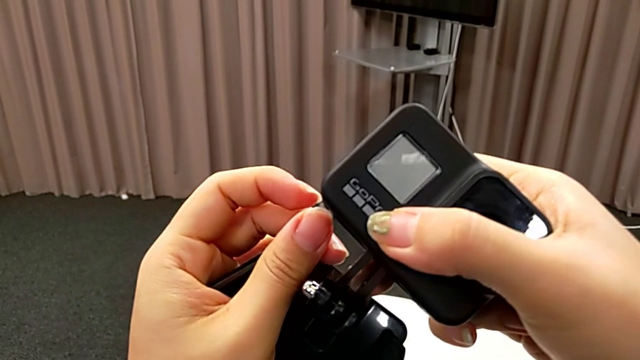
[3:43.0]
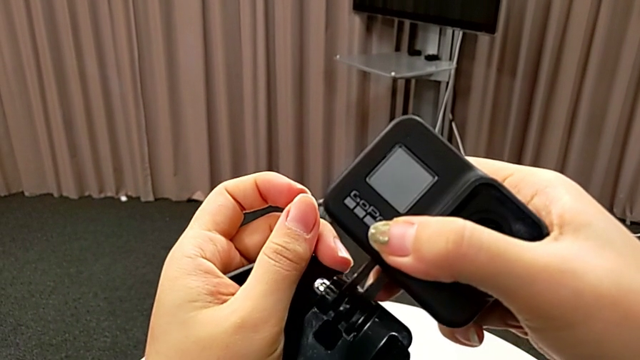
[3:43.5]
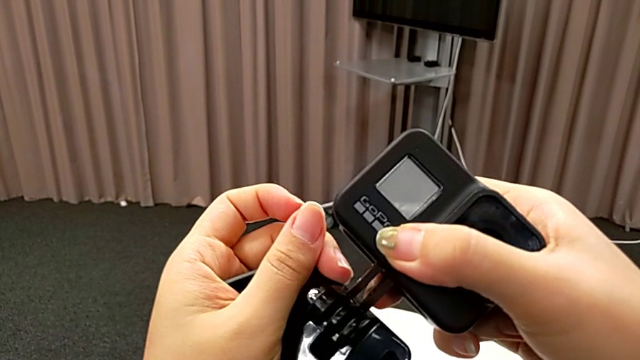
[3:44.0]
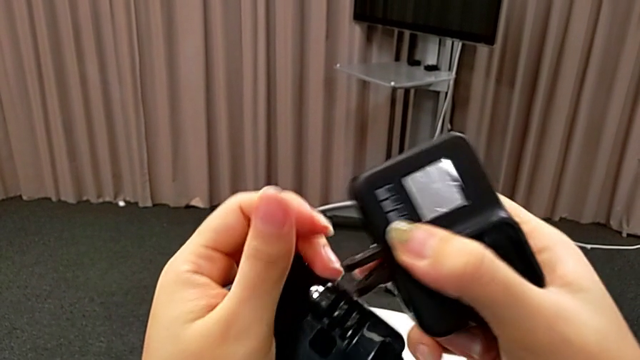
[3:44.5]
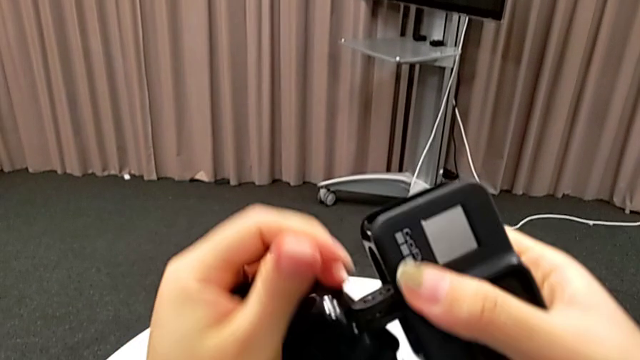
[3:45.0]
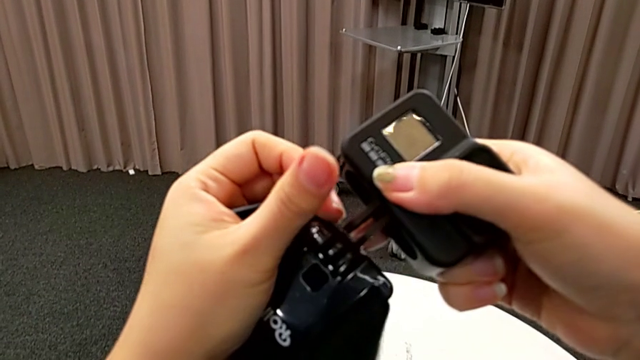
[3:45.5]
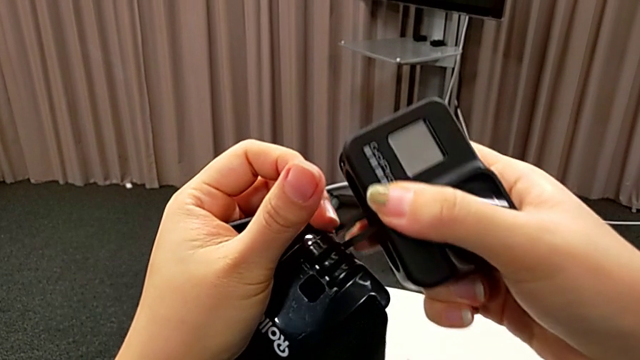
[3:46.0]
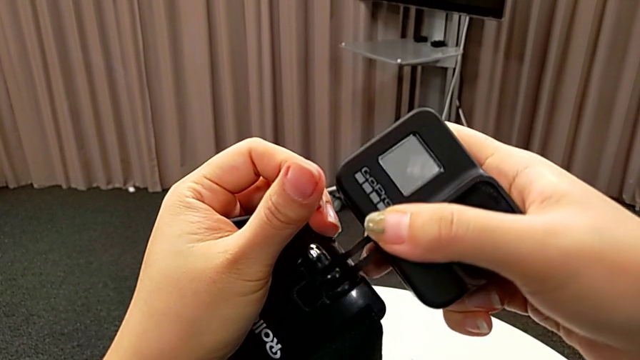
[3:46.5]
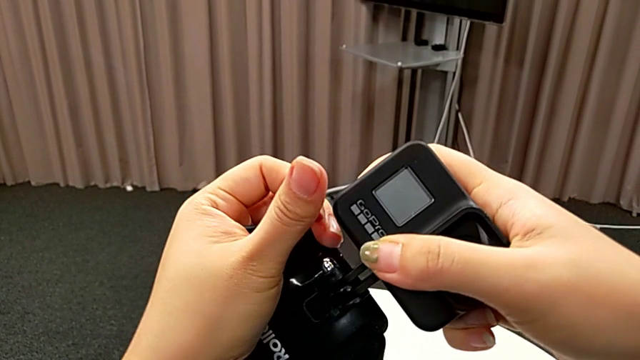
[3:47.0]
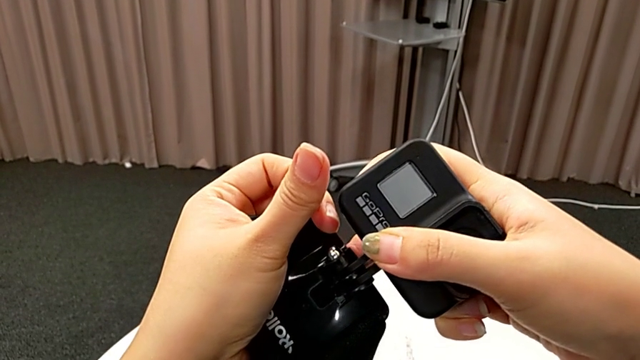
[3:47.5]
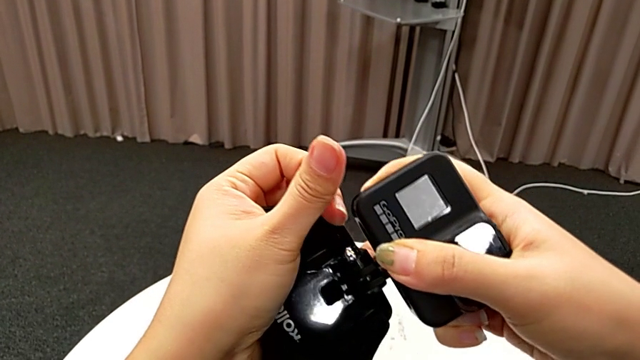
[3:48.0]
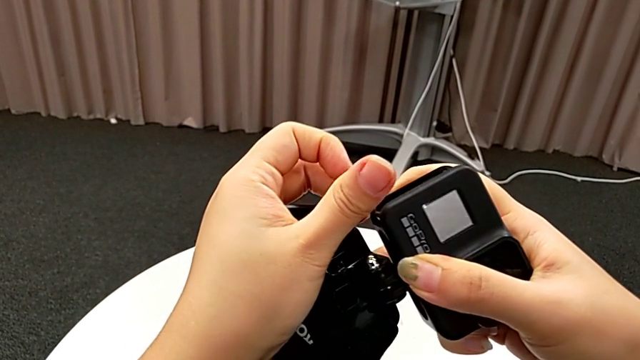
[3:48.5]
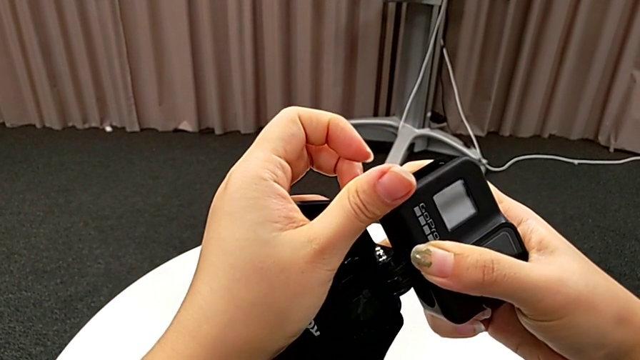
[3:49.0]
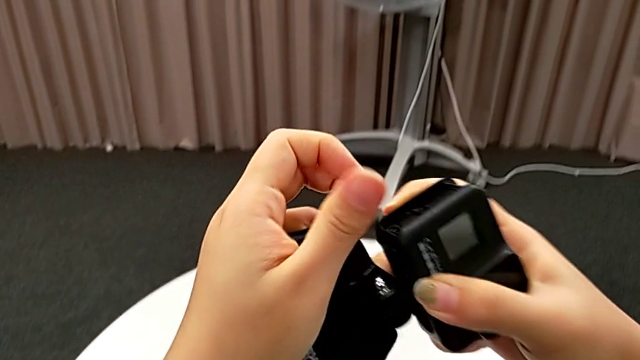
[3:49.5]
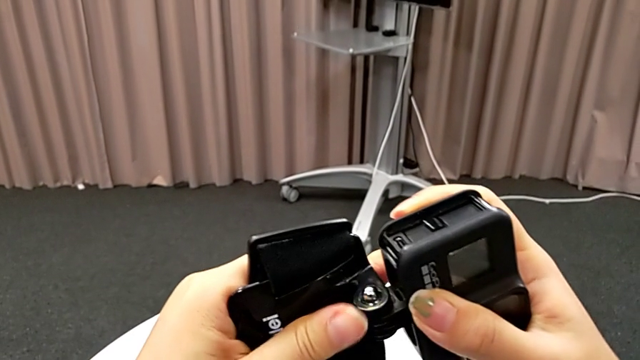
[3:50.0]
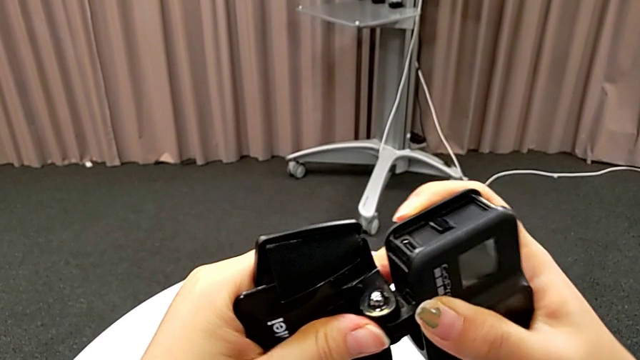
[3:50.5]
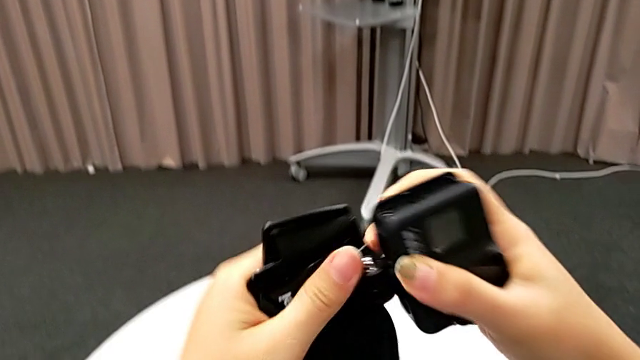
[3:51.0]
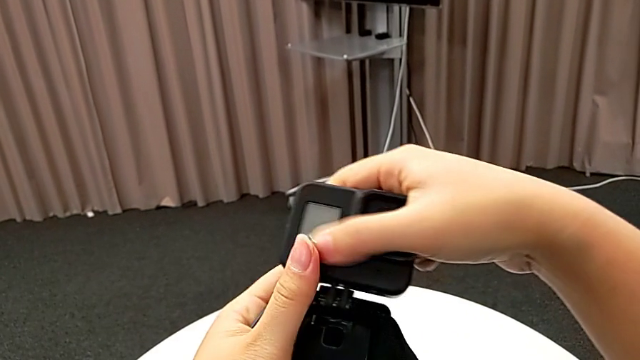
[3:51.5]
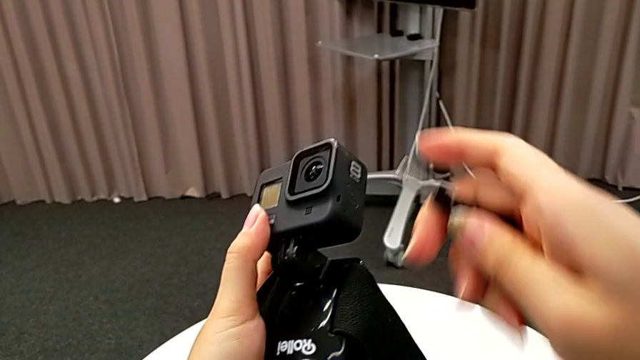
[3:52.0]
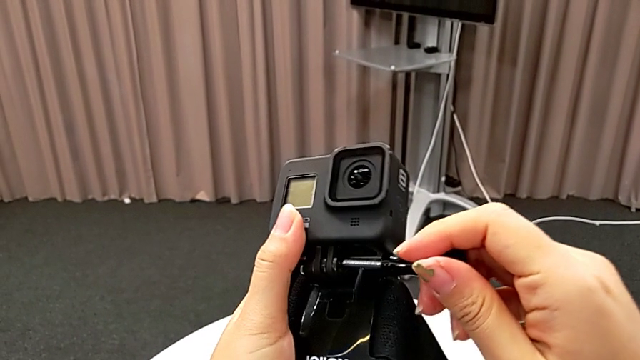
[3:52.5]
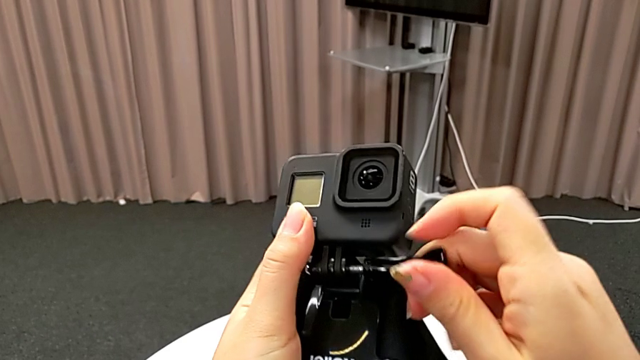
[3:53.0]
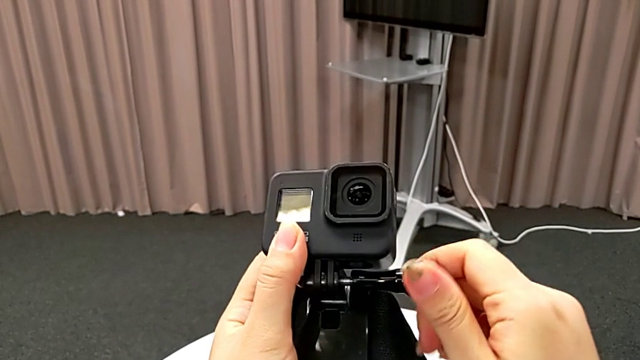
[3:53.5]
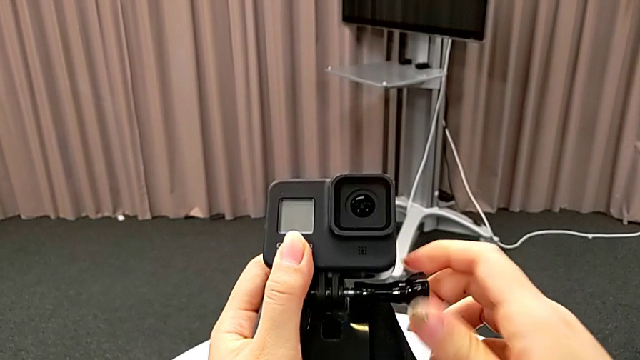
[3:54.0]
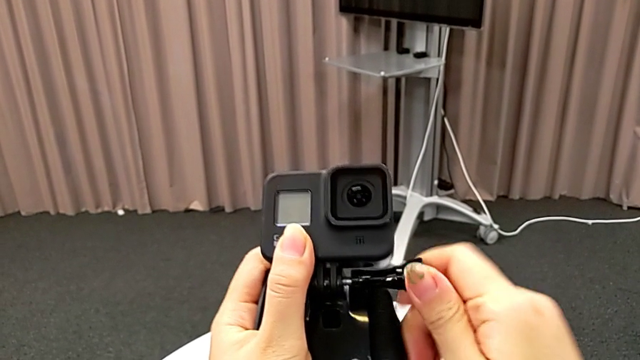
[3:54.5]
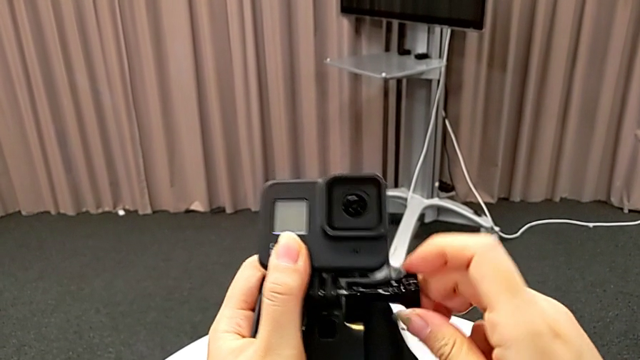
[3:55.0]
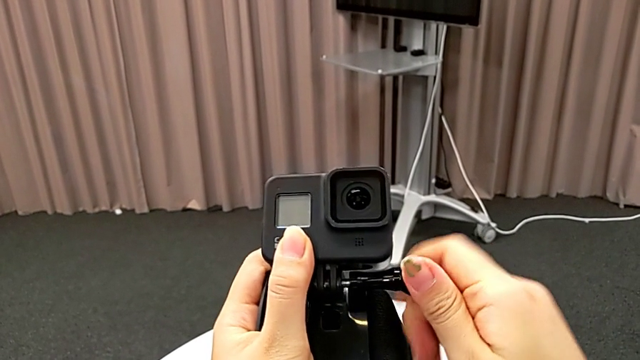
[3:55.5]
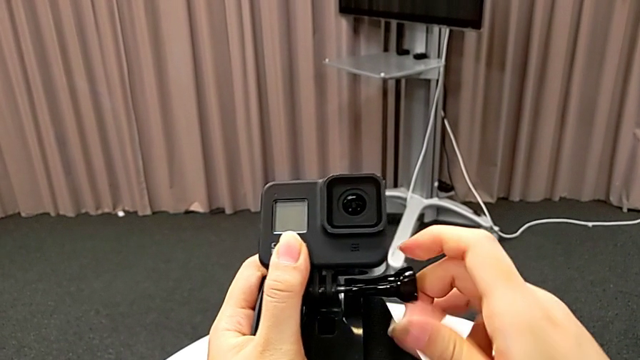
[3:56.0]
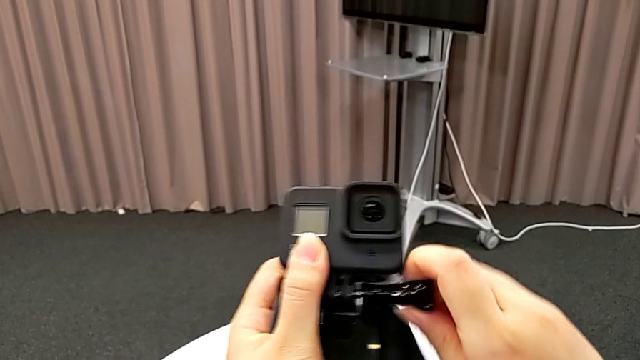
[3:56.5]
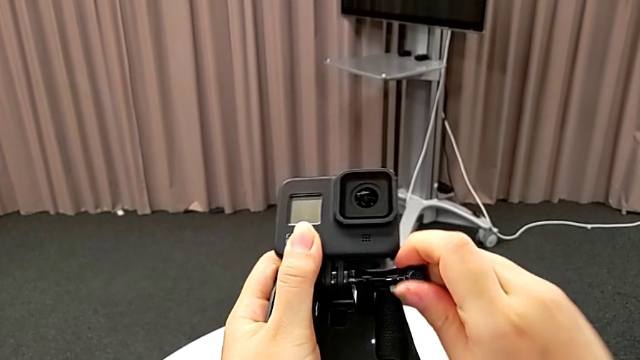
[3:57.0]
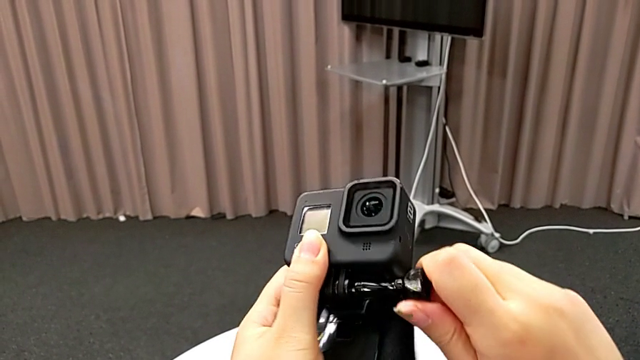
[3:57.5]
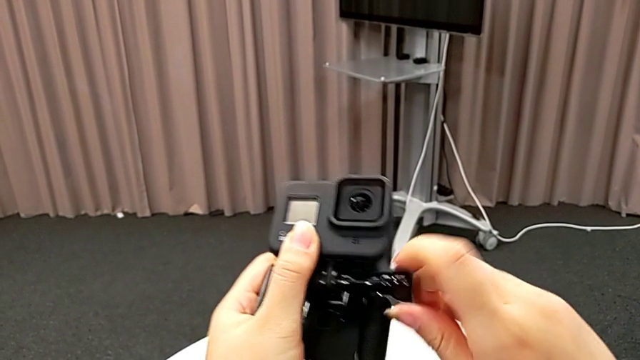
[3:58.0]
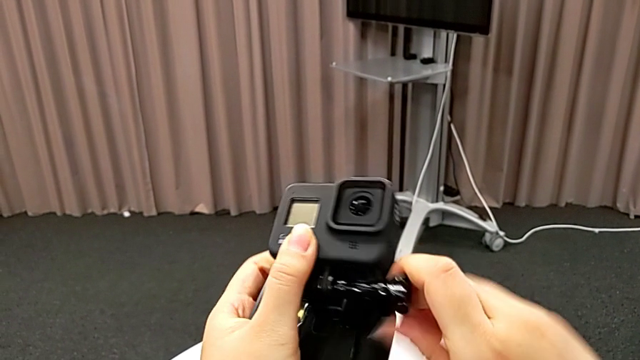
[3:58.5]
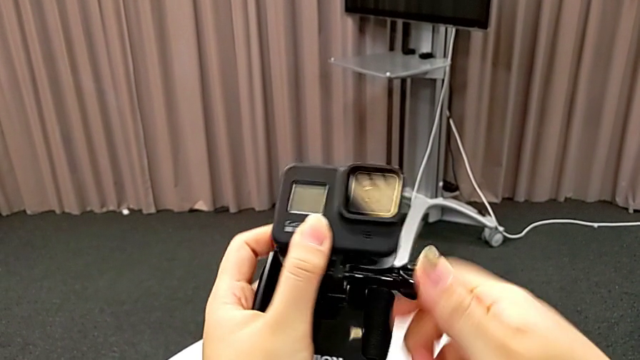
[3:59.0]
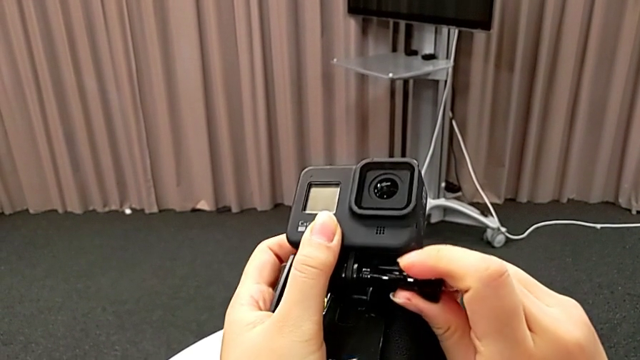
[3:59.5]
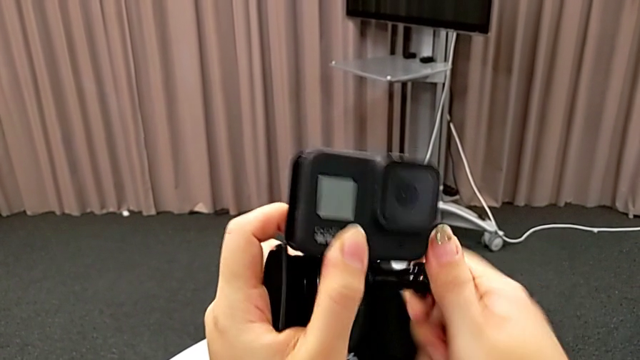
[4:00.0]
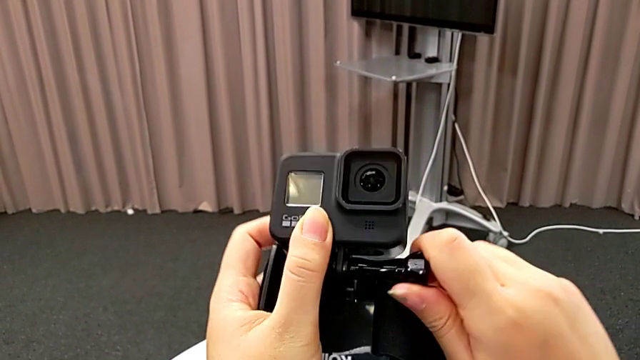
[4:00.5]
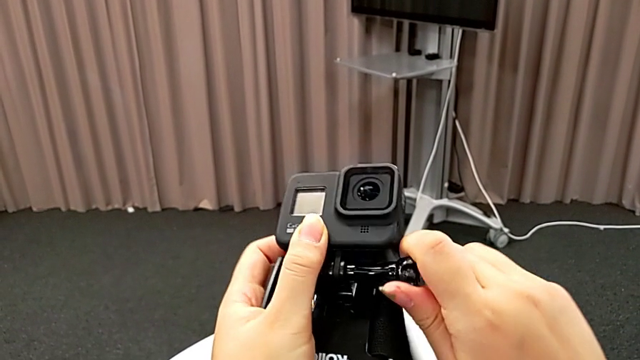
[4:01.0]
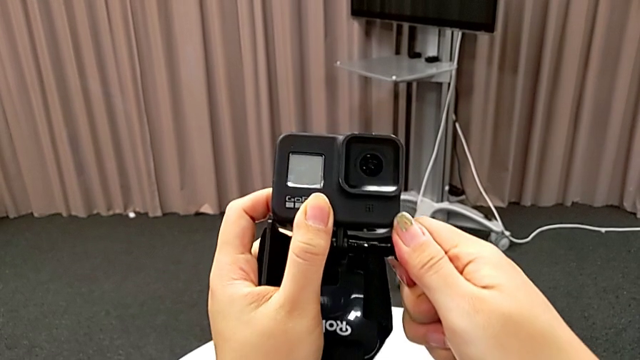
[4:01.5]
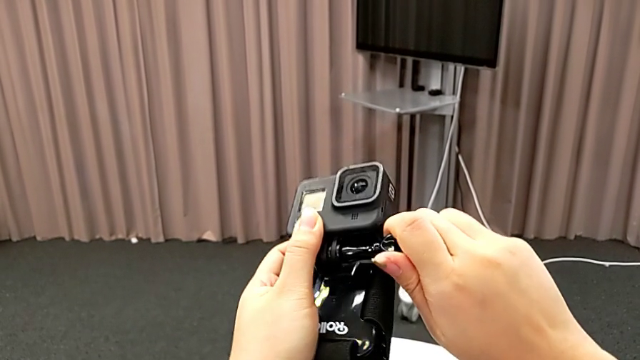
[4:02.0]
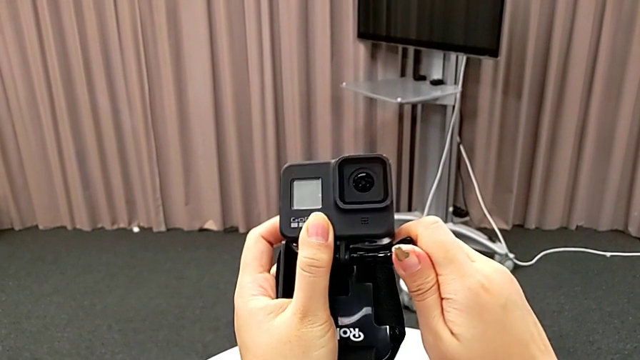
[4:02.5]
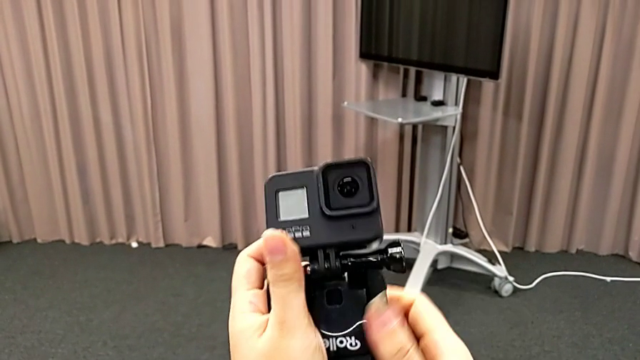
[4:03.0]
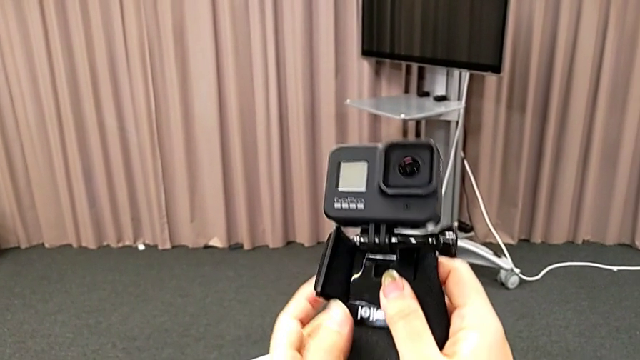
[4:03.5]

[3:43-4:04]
The camera wearer is inserting the GoPro into the strap. They align the GoPro, align the mount tabs, insert the GoPro, align it and screw it.
